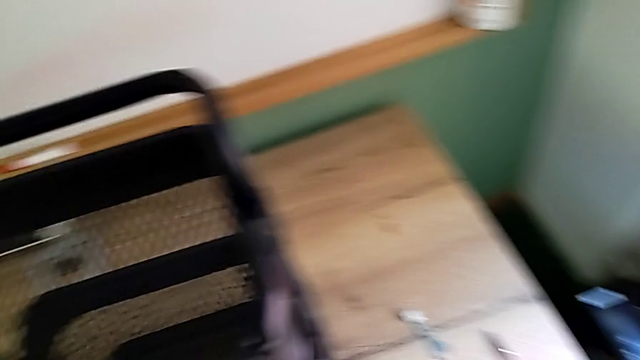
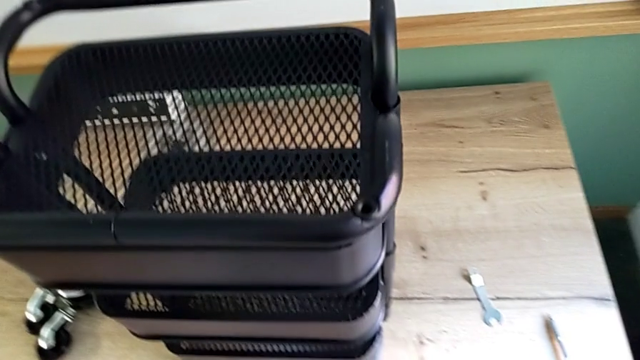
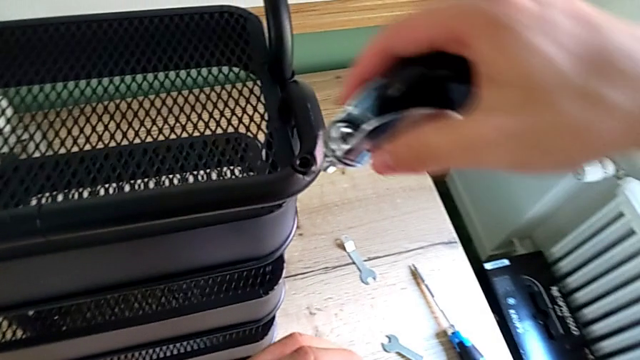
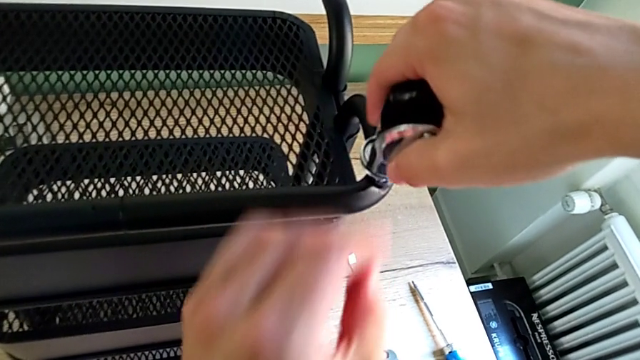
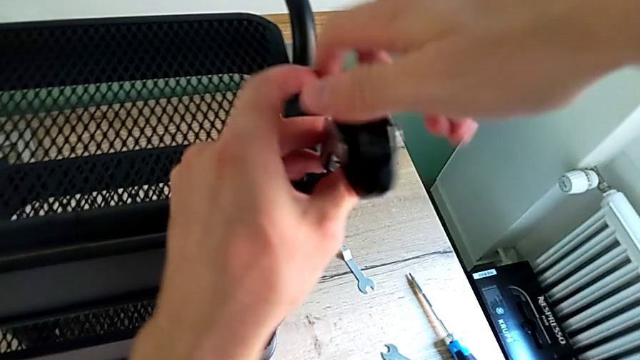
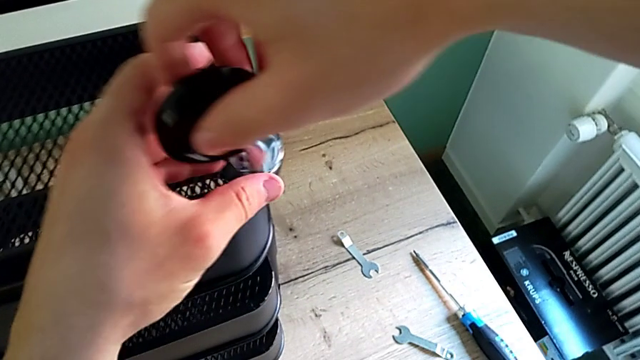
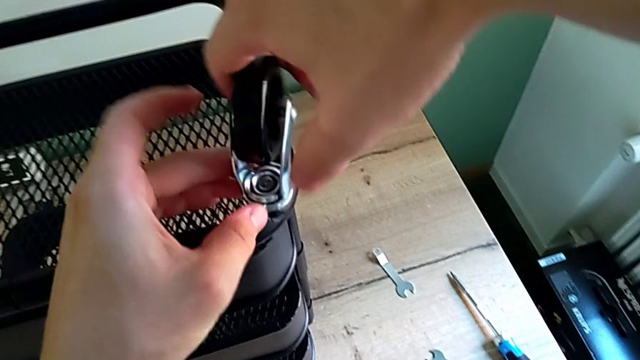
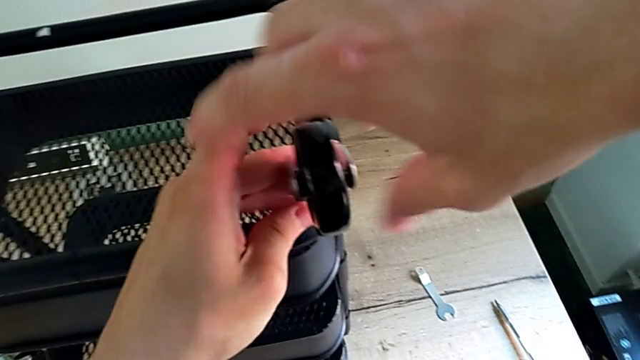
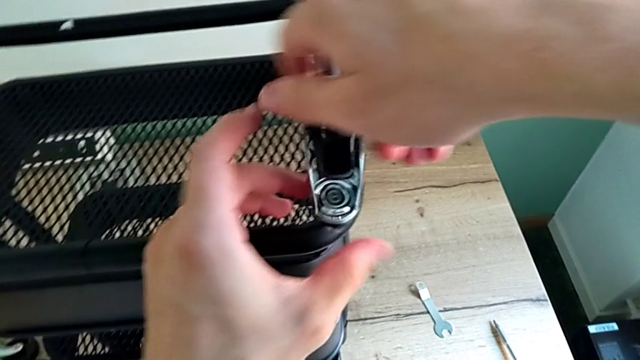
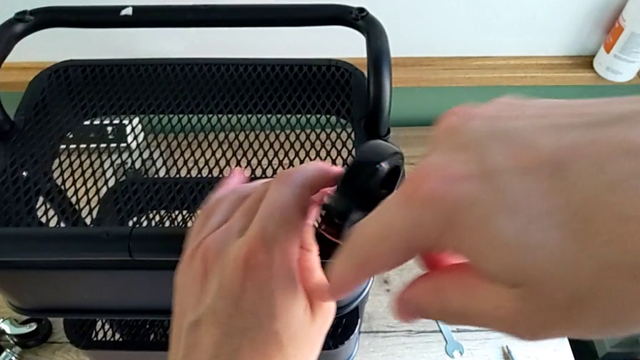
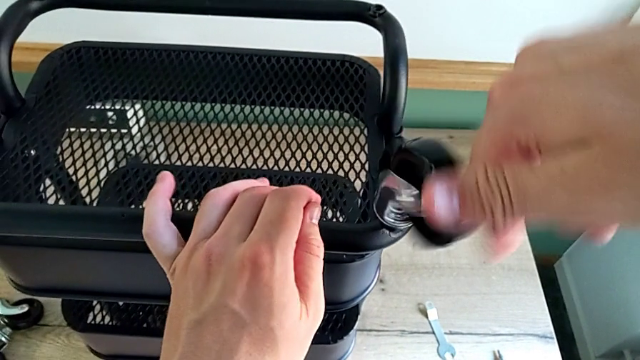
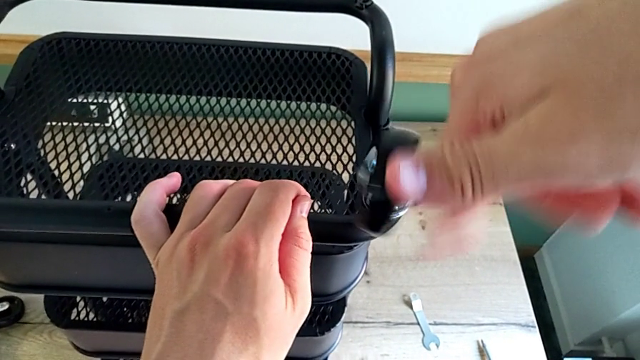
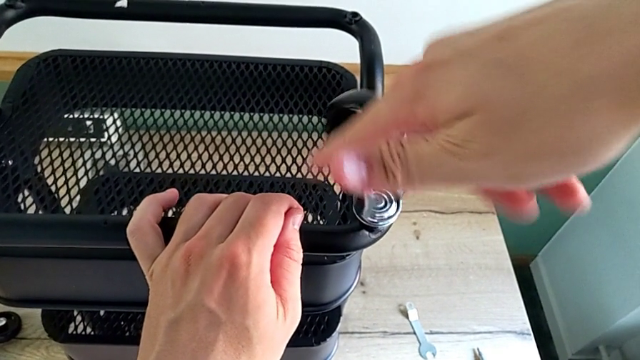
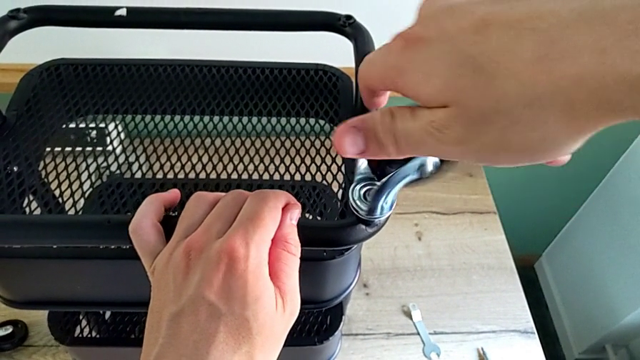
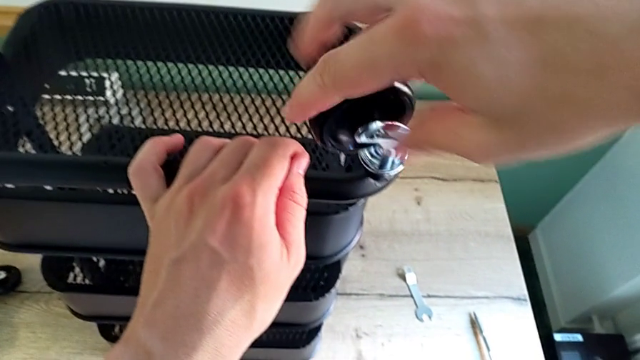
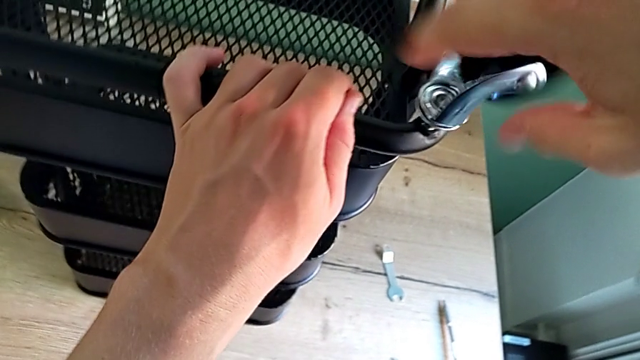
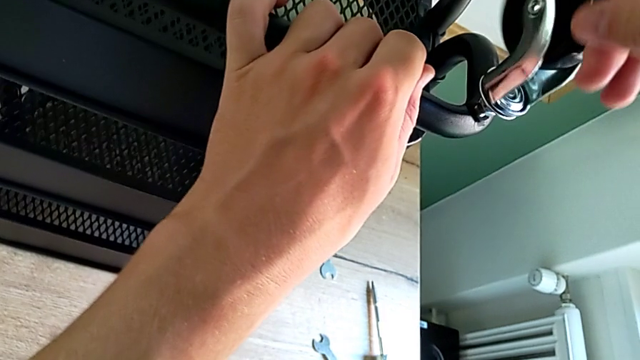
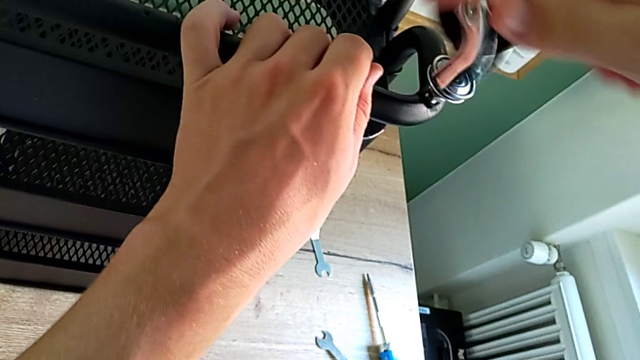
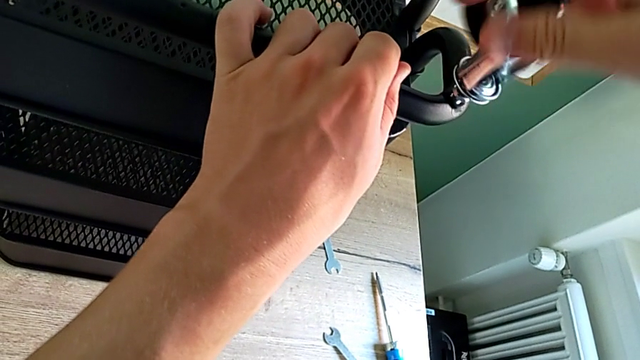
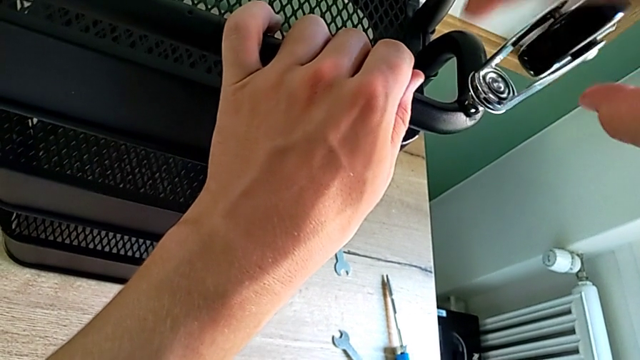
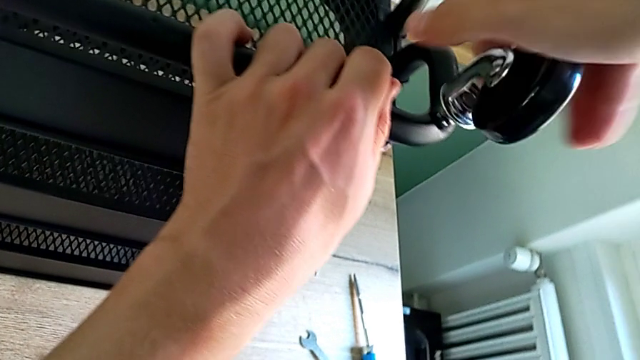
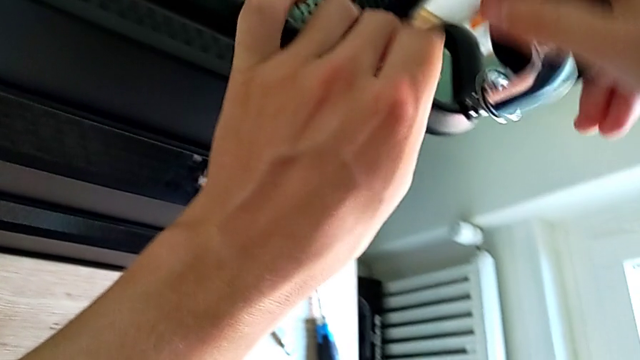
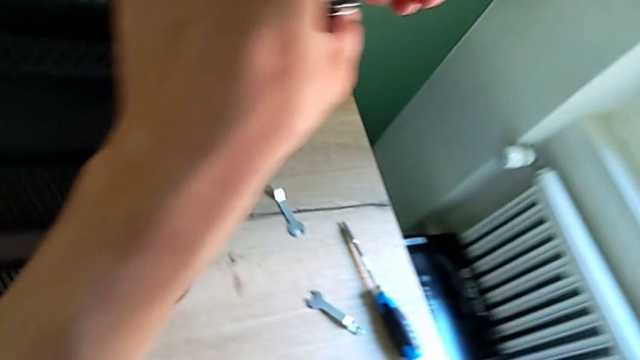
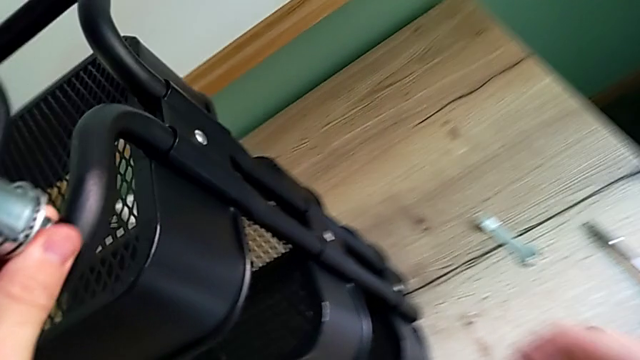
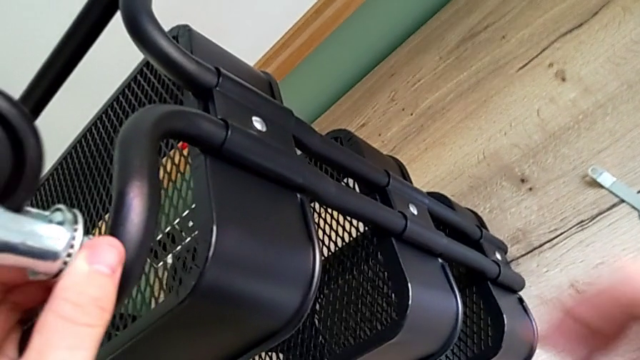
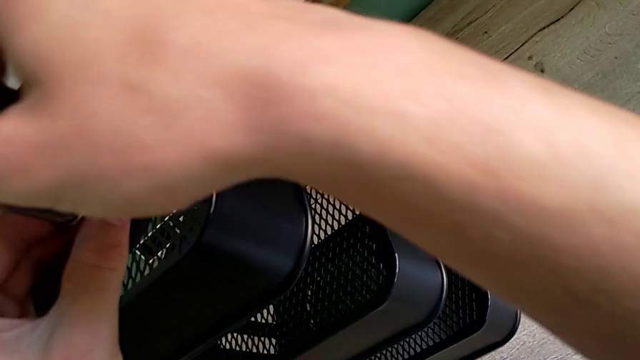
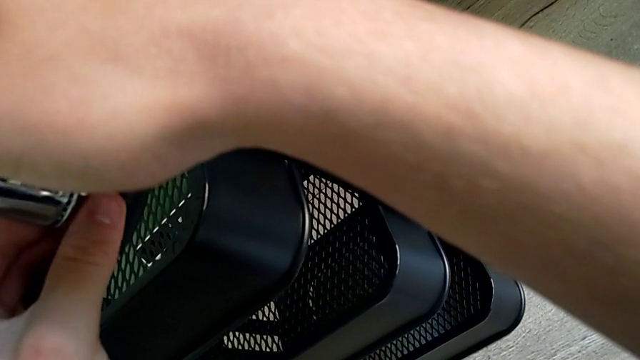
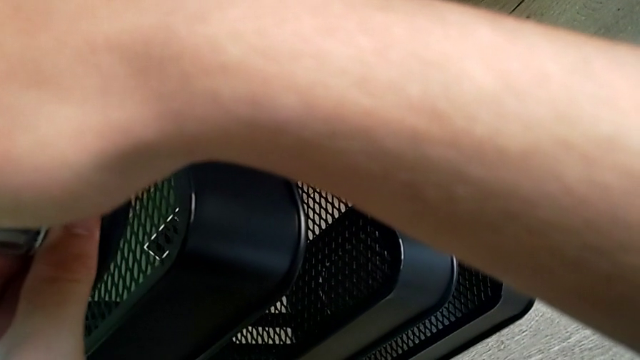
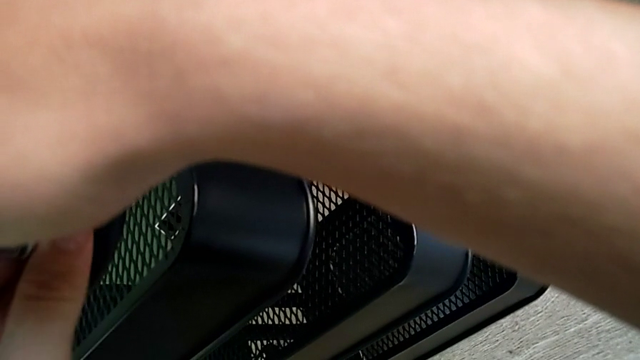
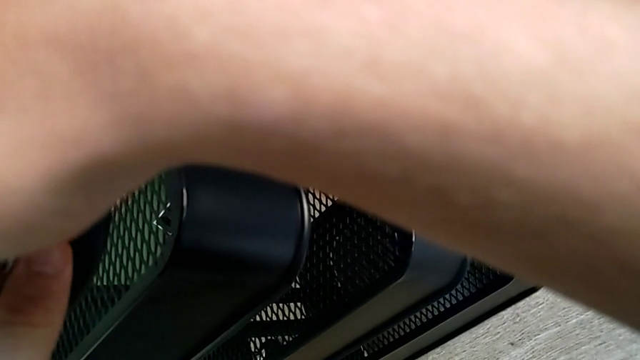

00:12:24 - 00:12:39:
The camera wearer is assembling the first wheel. They begin to screw the first wheel.

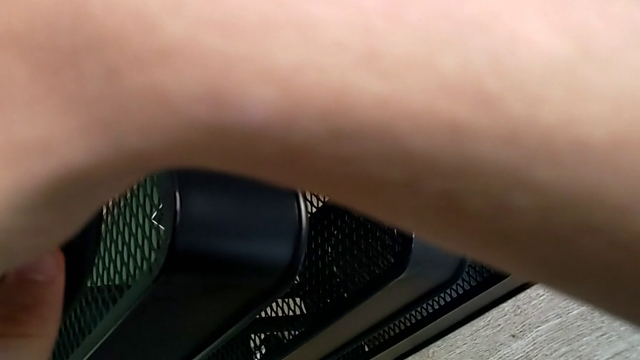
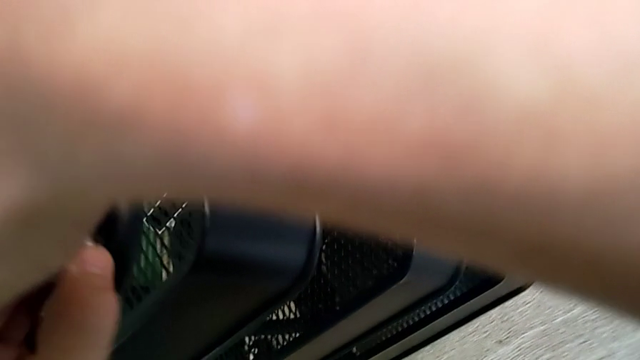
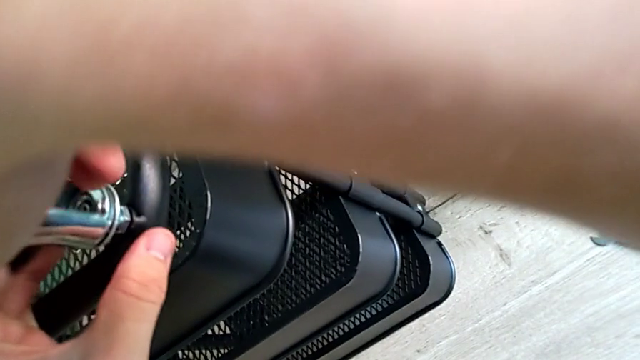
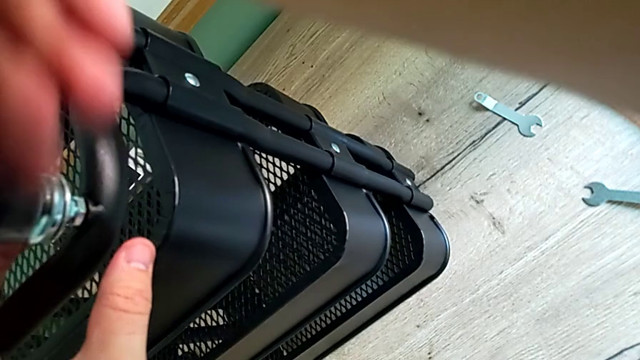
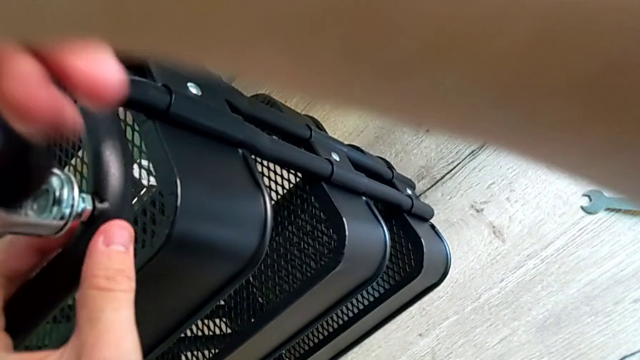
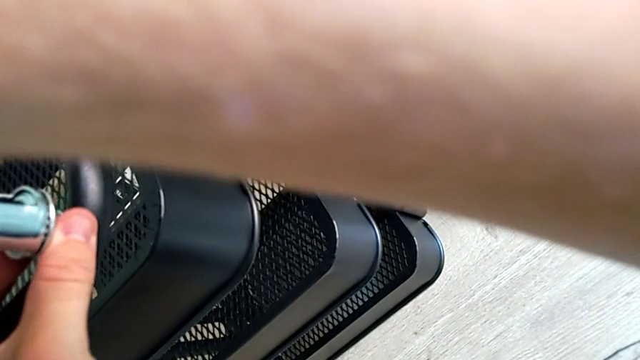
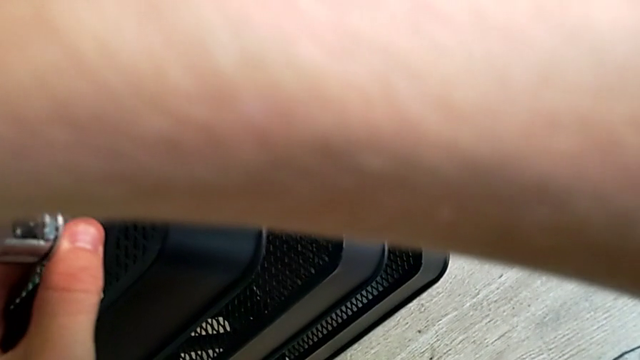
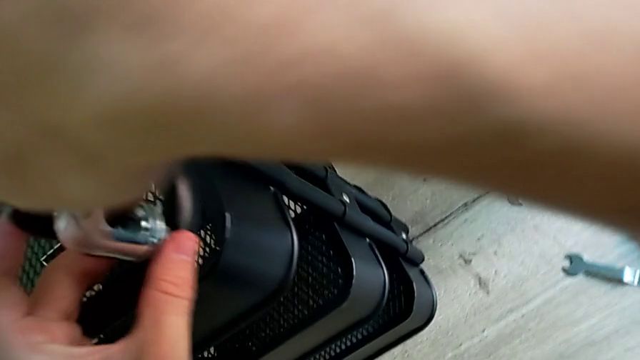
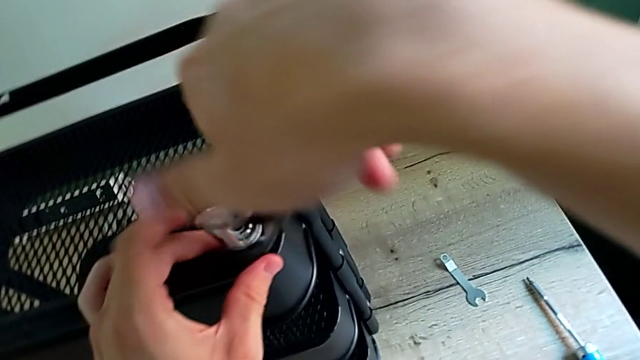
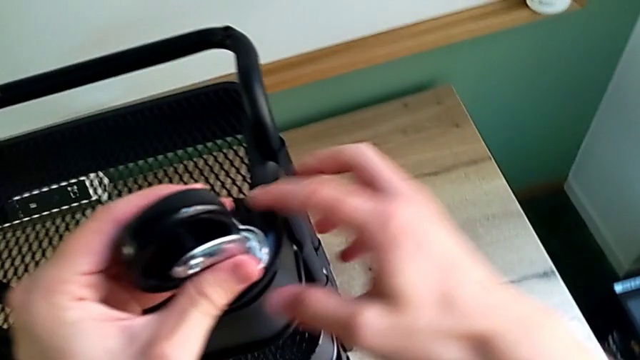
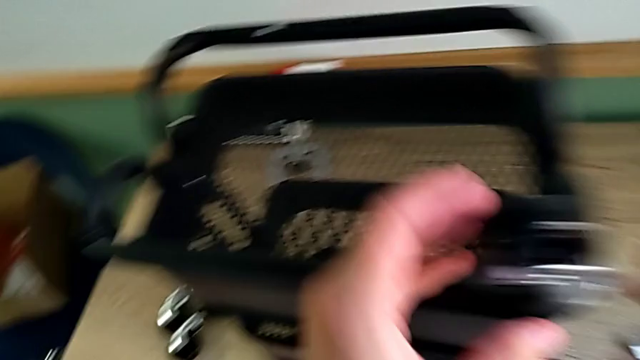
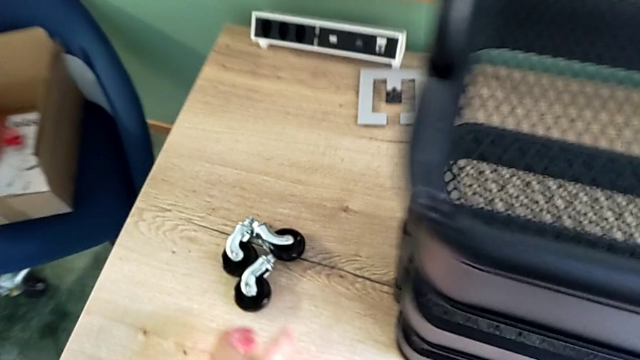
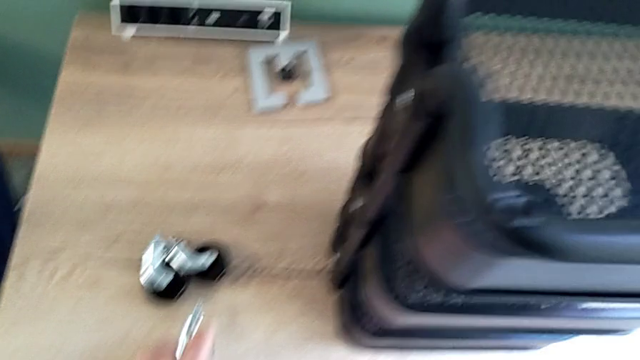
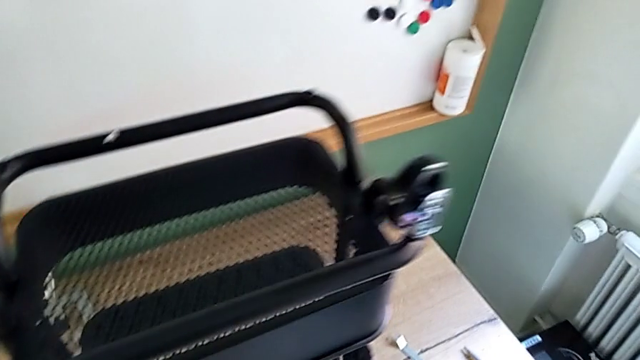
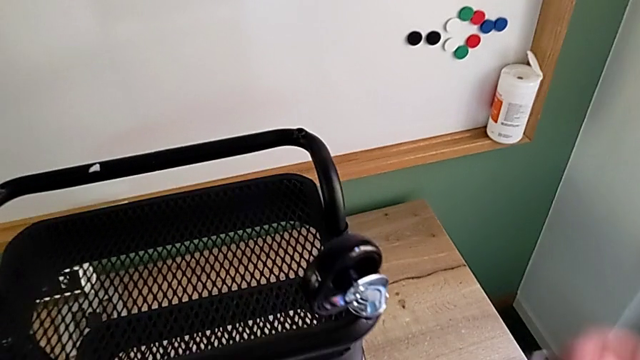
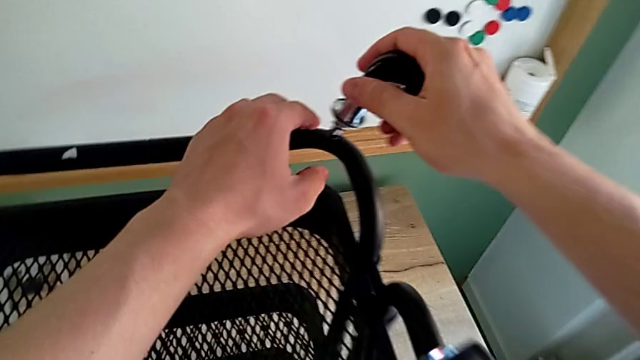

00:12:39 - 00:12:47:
The camera wearer is assembling the first wheel. They keep screwing the first wheel and grab the second wheel.
